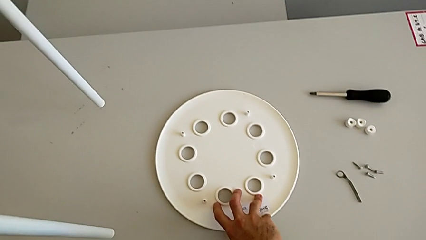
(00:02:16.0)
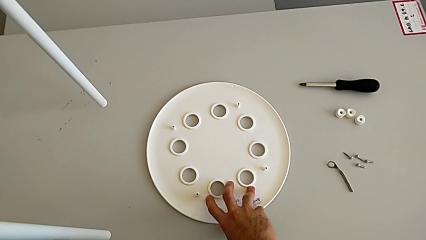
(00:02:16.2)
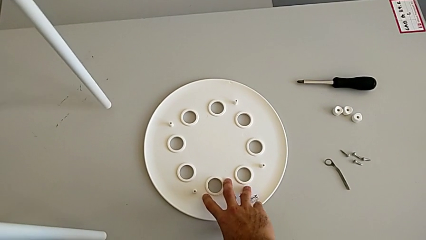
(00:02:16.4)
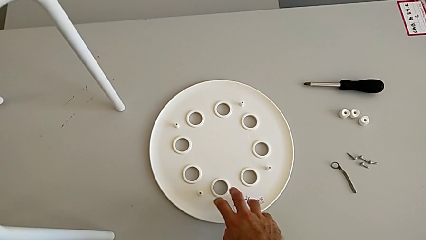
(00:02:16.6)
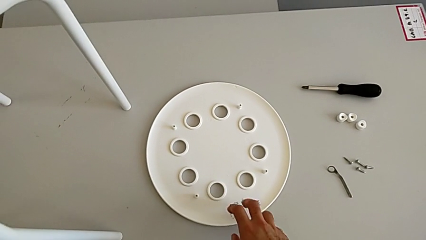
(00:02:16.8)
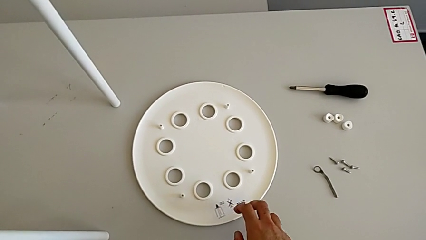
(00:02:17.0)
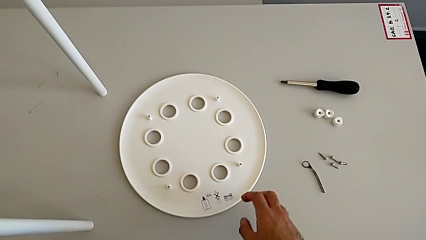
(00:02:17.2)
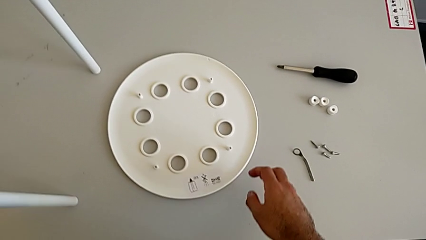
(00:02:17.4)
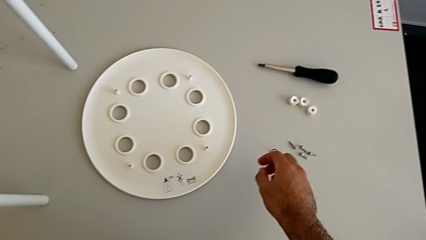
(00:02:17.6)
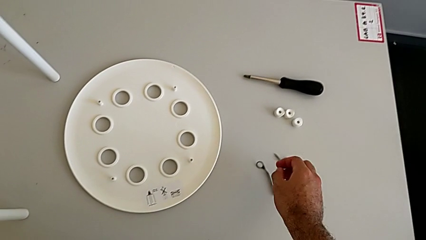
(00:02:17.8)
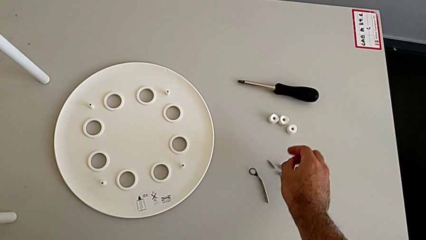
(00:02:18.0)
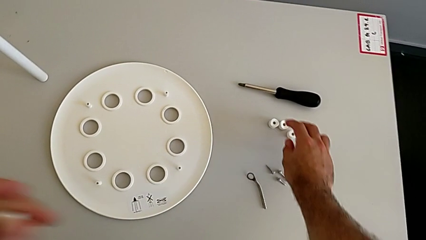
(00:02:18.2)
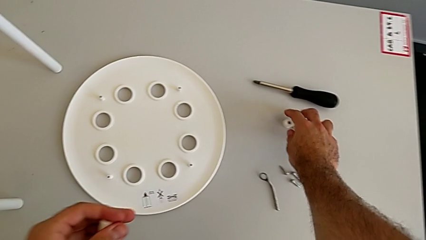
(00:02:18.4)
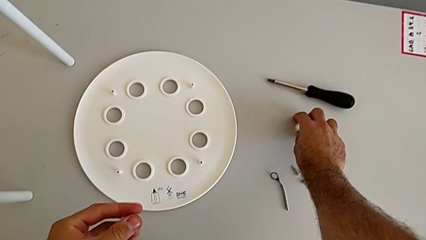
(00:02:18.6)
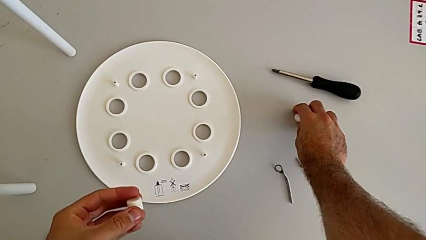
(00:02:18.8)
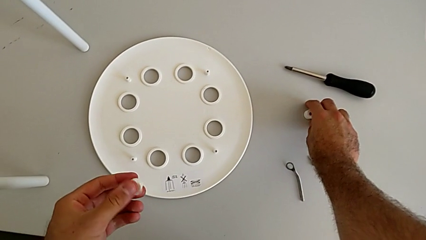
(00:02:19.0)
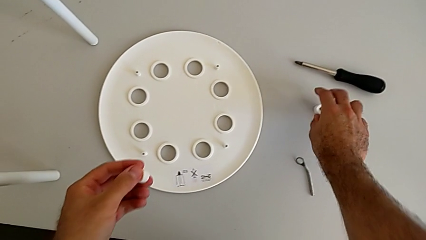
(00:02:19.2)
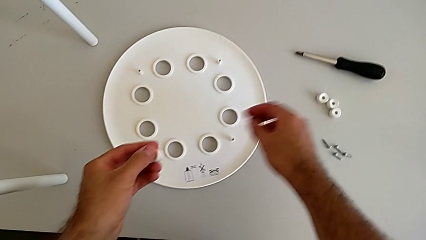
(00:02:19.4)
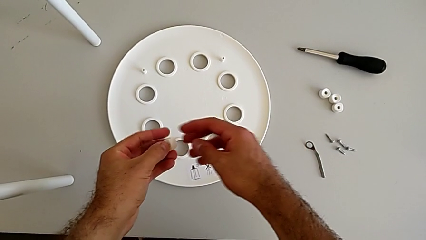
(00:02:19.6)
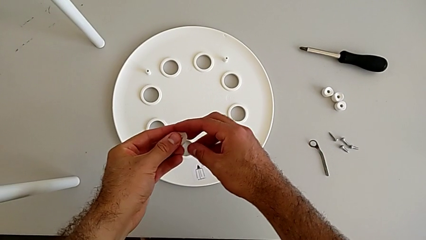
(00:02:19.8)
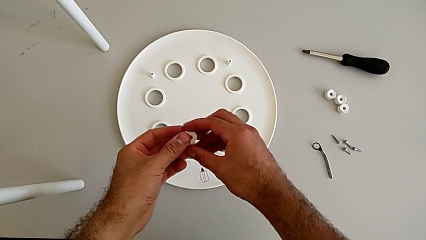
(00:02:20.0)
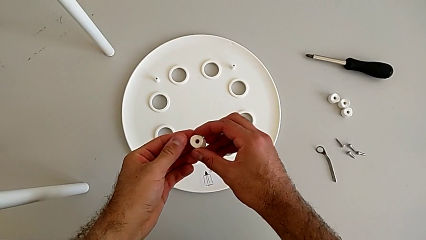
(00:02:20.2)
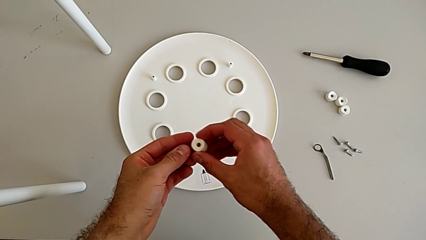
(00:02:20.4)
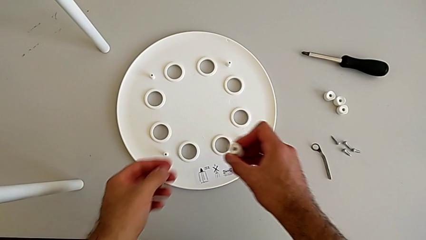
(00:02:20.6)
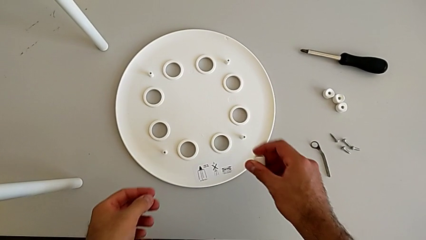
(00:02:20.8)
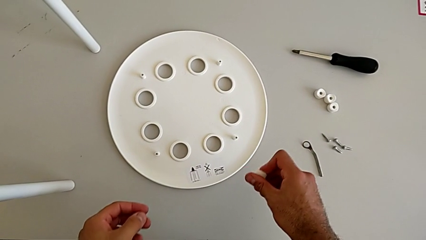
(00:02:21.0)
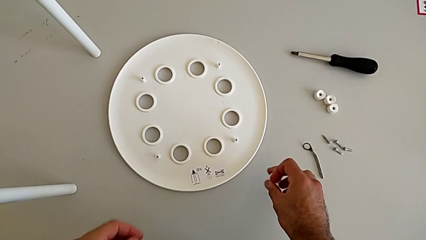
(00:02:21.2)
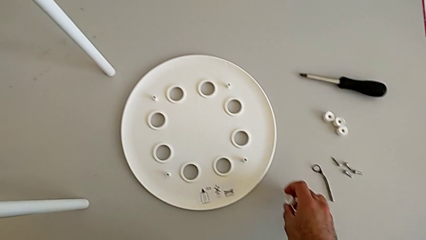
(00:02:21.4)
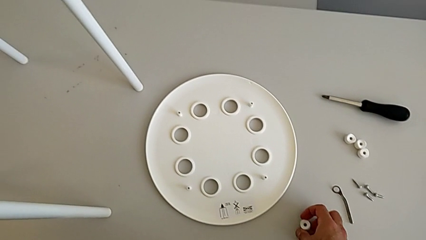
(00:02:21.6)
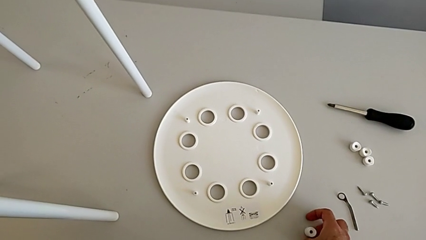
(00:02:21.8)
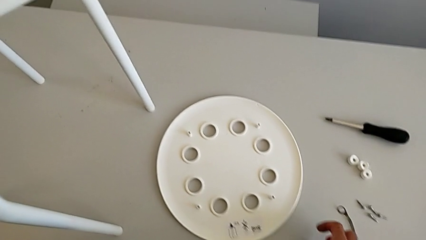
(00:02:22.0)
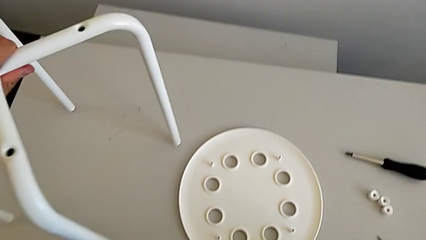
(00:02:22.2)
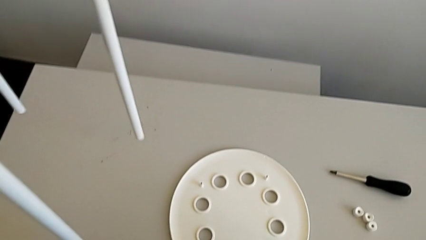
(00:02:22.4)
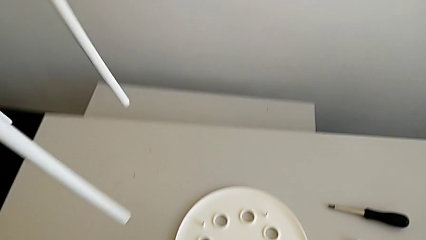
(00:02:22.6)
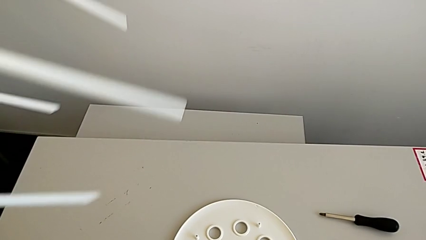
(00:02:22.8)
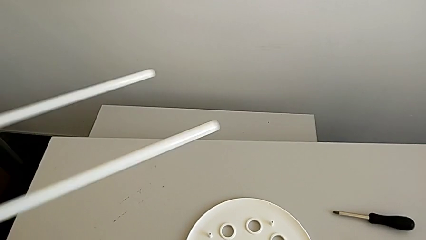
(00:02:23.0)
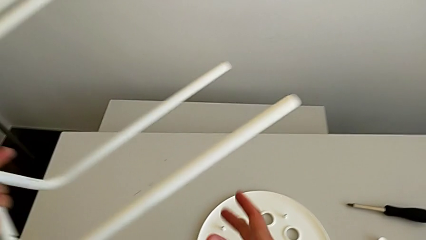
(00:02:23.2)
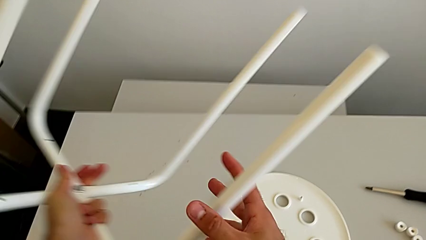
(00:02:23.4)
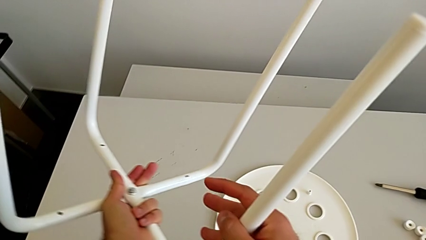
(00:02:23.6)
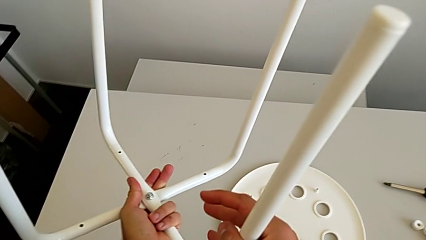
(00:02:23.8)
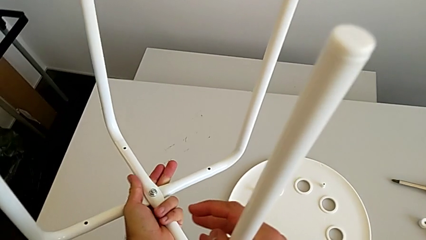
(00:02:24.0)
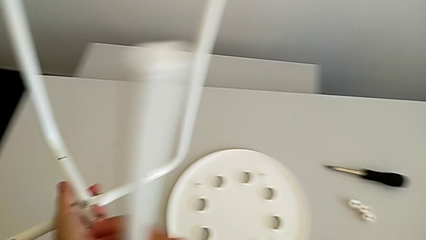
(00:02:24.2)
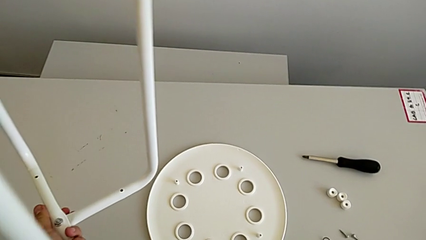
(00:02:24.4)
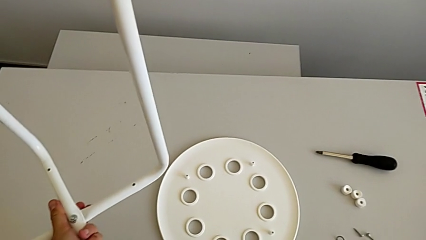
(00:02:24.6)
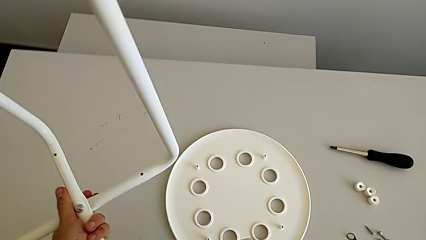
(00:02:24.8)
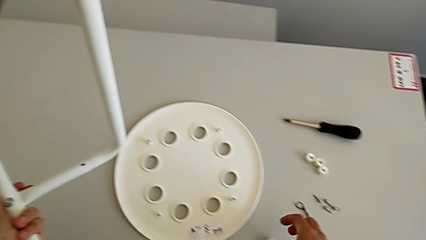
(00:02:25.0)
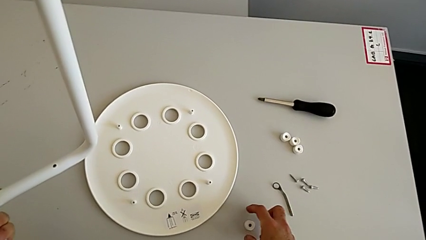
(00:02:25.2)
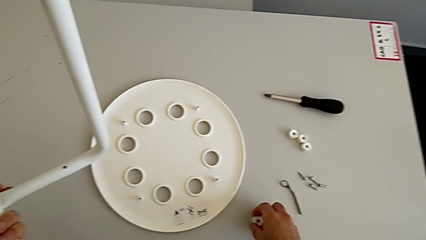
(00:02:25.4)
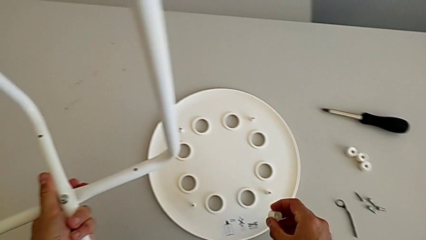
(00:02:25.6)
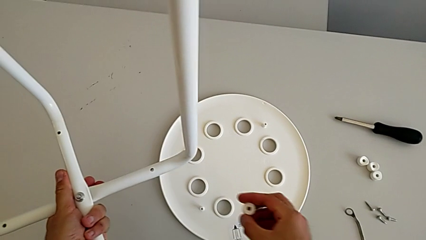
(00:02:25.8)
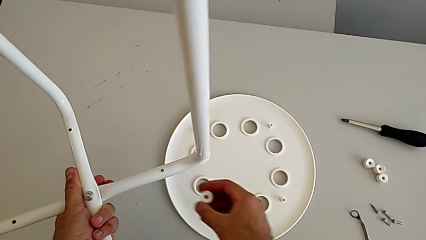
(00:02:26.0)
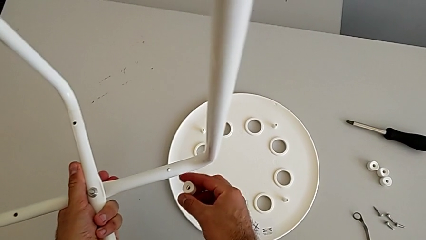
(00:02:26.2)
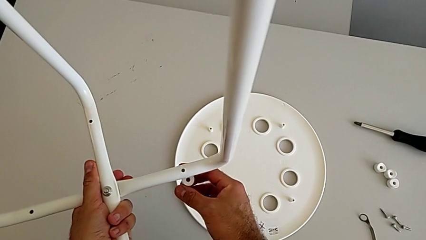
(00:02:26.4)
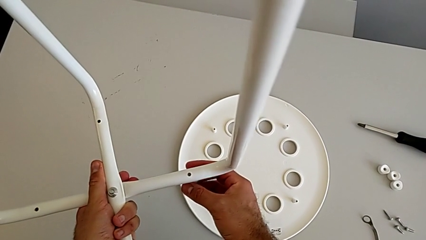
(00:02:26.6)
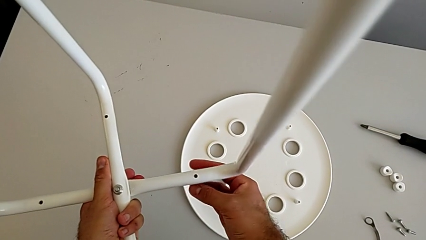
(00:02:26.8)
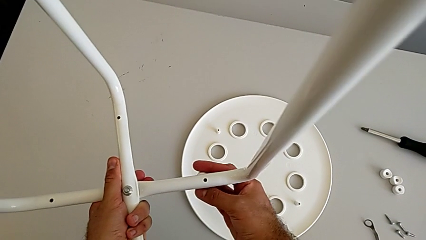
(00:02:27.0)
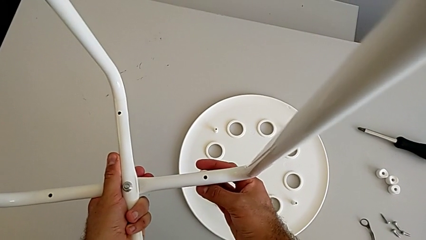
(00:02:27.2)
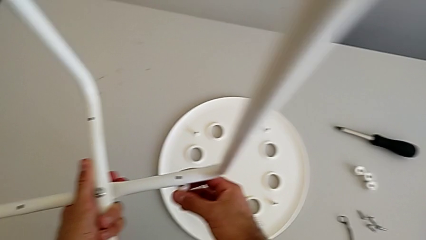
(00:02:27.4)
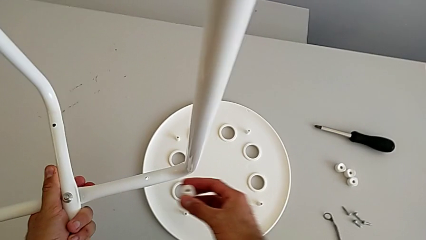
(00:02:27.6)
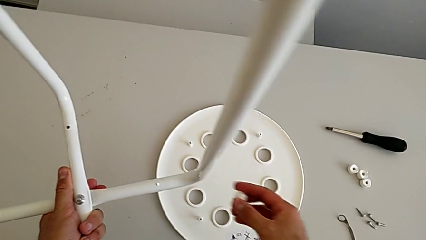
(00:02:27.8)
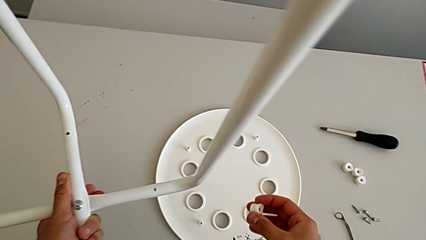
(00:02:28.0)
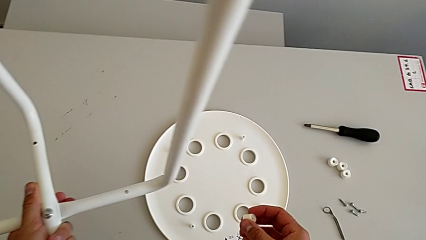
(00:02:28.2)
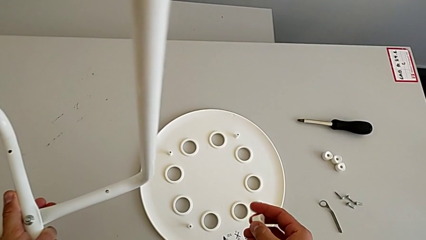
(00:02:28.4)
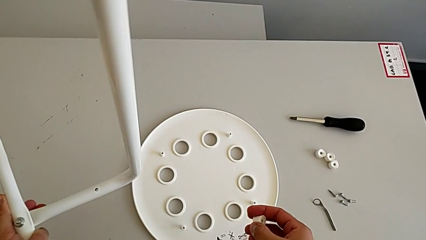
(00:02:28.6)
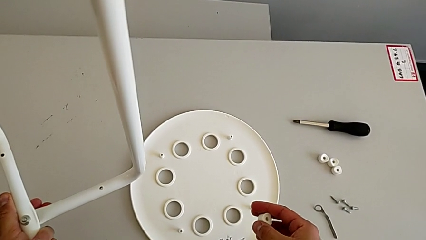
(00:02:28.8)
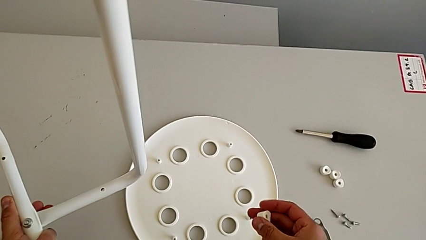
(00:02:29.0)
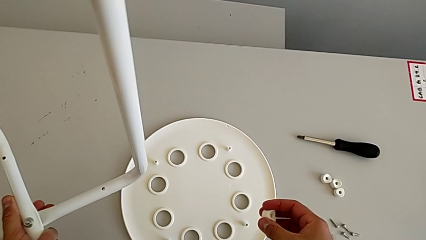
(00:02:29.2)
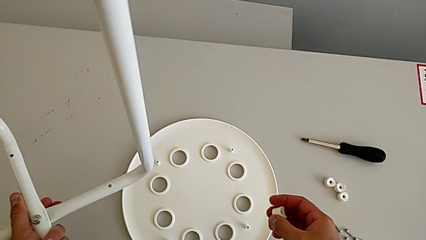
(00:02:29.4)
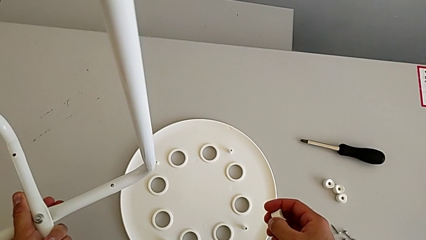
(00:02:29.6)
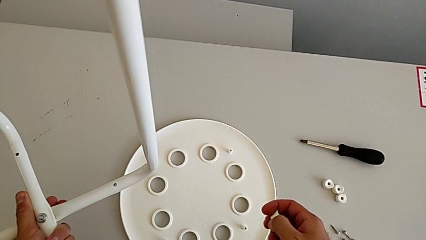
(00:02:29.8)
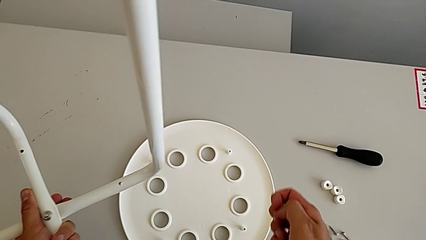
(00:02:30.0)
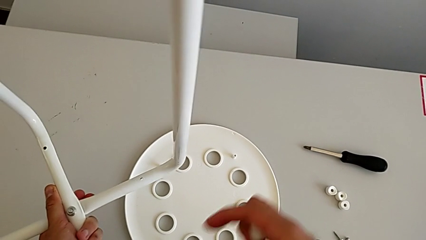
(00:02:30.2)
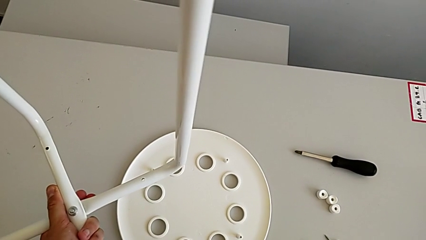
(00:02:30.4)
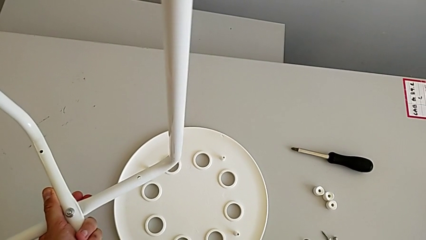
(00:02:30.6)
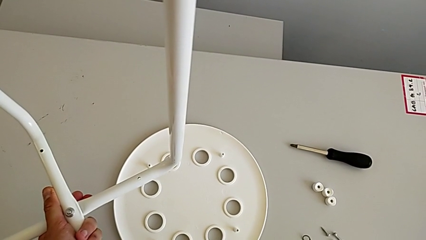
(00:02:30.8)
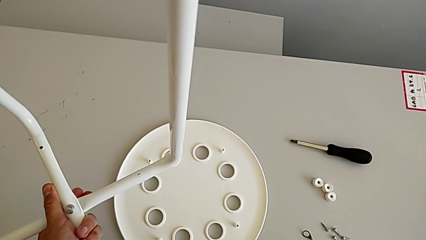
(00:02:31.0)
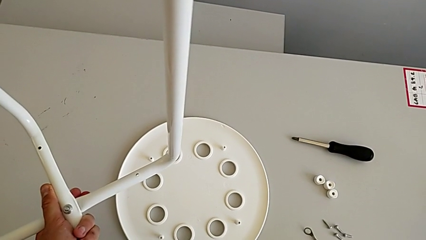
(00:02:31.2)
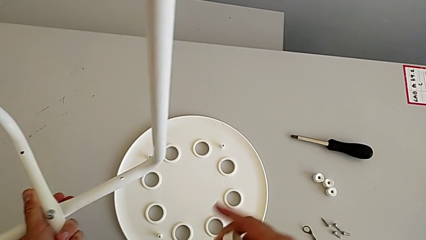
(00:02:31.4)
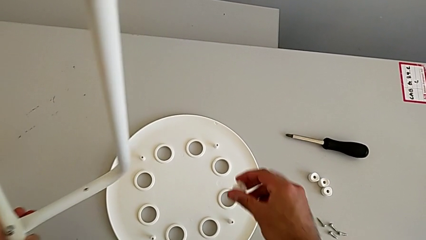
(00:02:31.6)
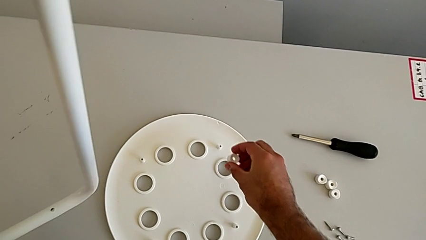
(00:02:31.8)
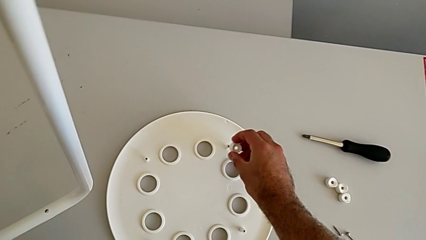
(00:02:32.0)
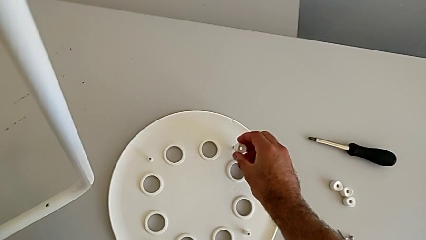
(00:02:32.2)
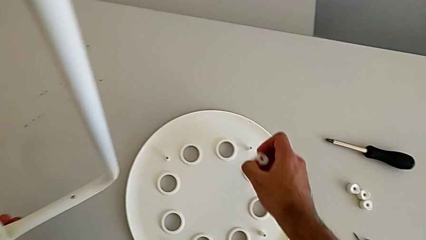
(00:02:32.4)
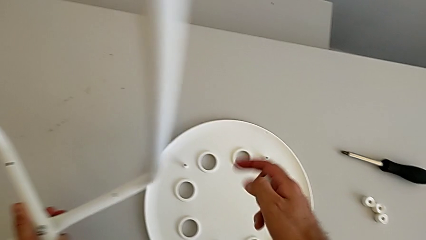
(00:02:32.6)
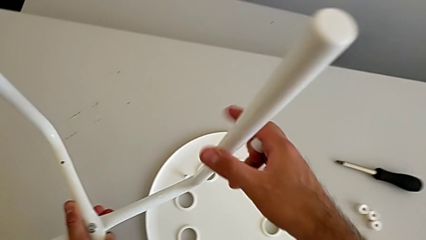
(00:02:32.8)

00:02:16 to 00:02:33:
The camera wearer is aligning their legs with the seat. They inspect the washer, place it, rotate the leg and inspect the washer.
